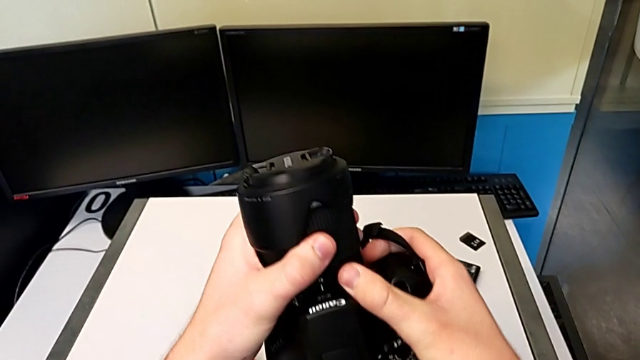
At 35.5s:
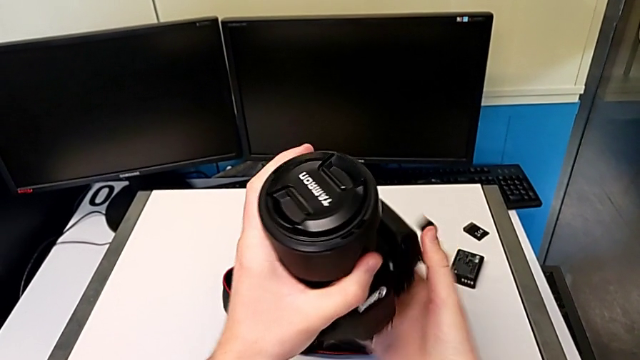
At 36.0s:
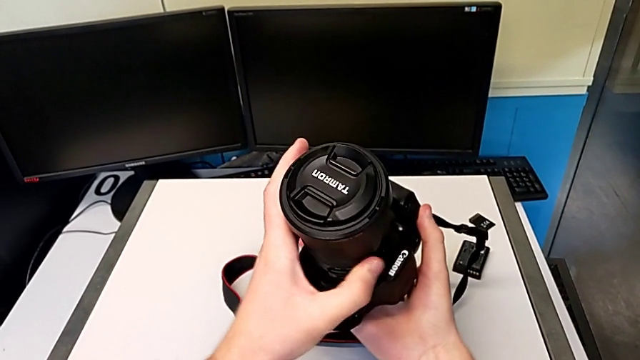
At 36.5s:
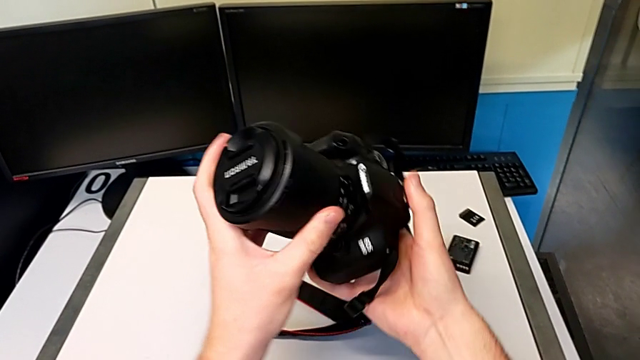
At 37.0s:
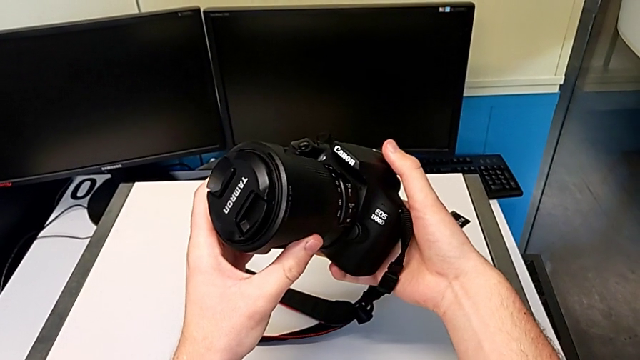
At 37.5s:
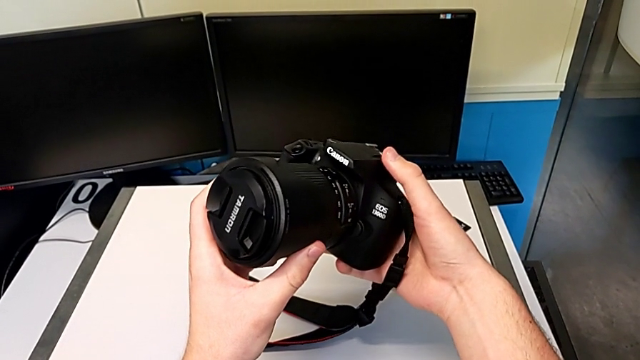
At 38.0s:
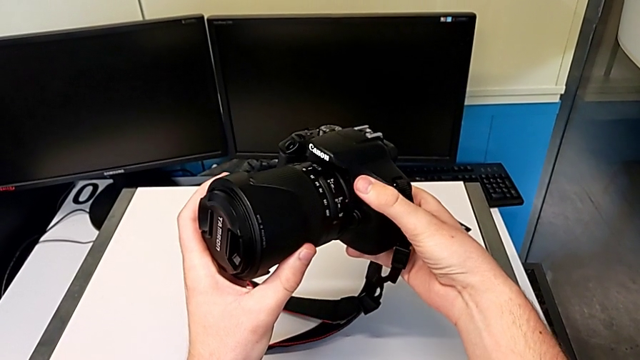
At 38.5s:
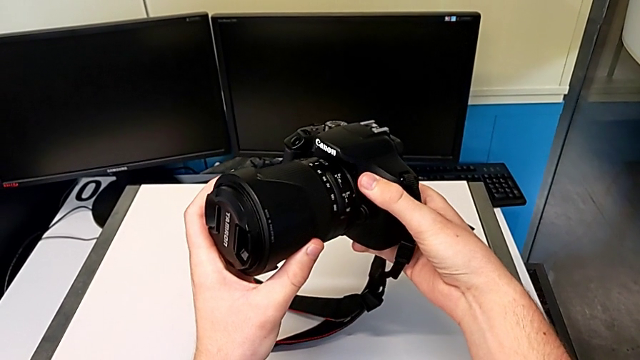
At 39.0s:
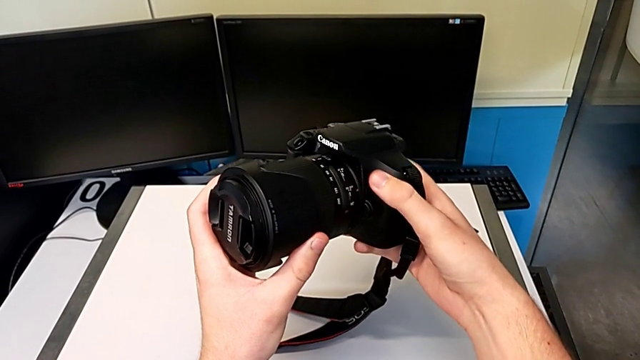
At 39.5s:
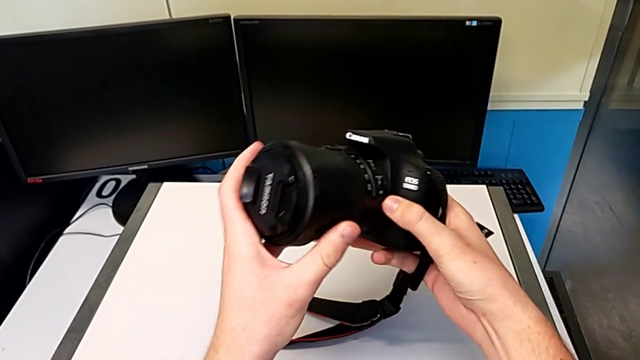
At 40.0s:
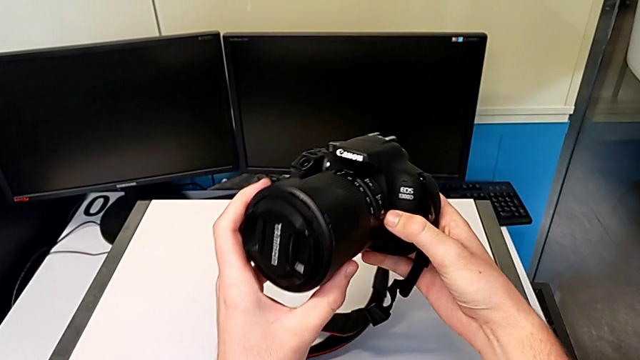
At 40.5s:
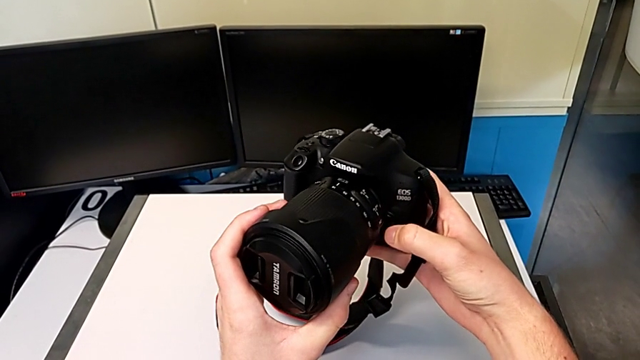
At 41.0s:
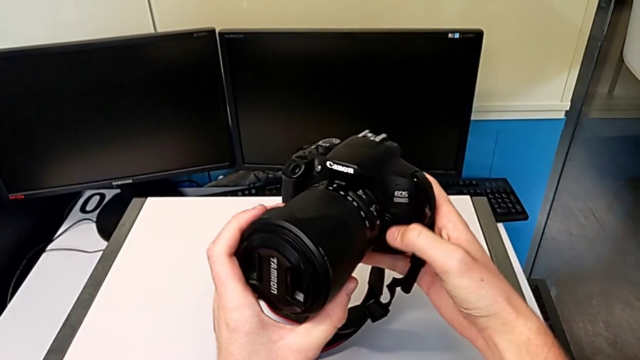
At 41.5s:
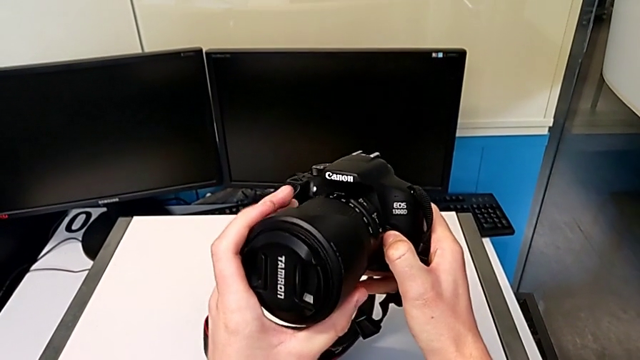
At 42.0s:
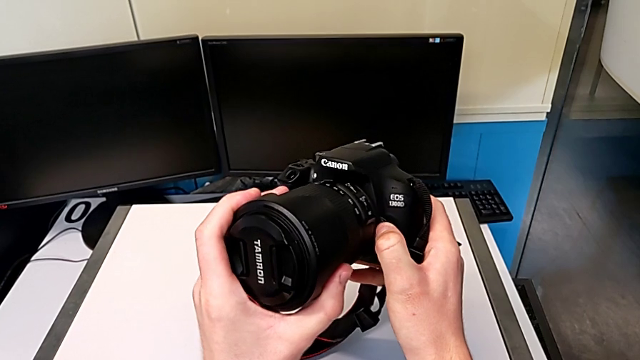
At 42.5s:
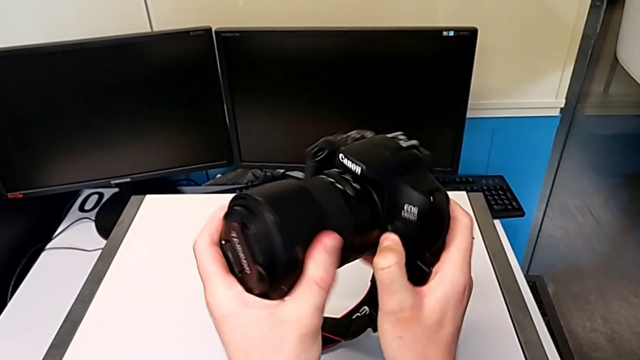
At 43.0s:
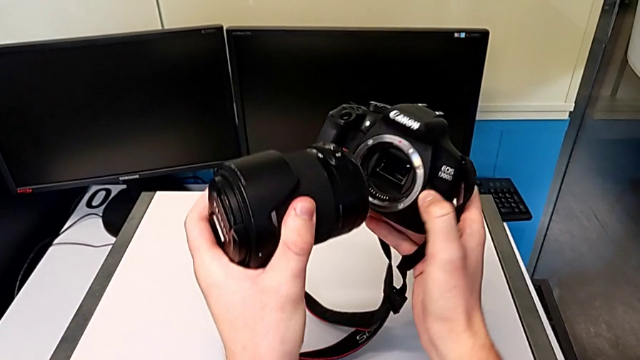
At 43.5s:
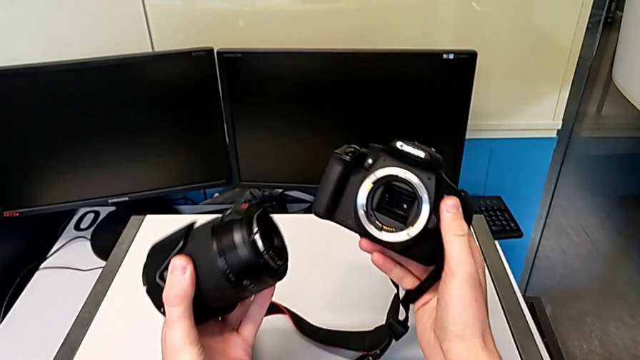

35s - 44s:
The camera wearer is detaching the lens of the DSLR camera. They rotate the DSLR, inspect it, press the release button and withdraw the lens.

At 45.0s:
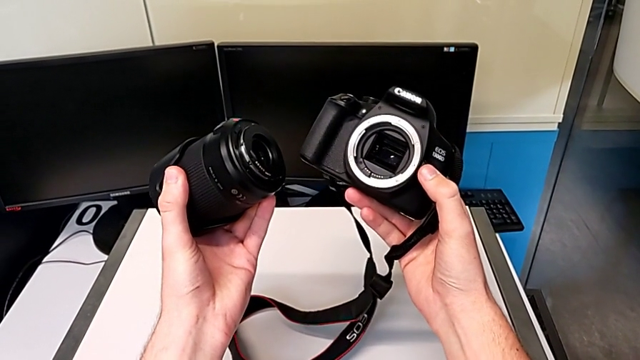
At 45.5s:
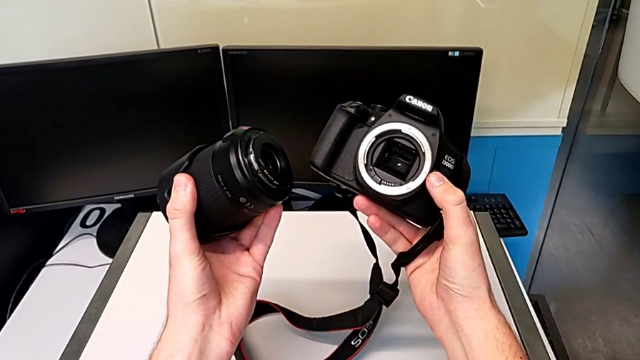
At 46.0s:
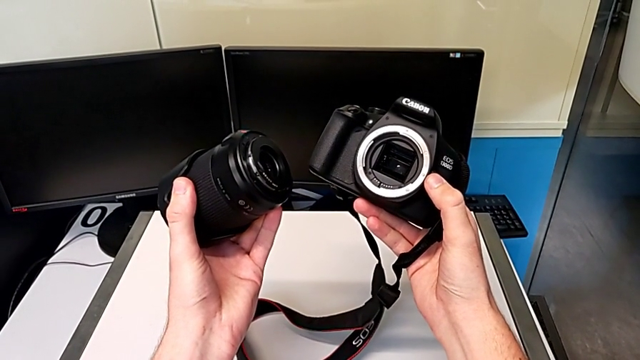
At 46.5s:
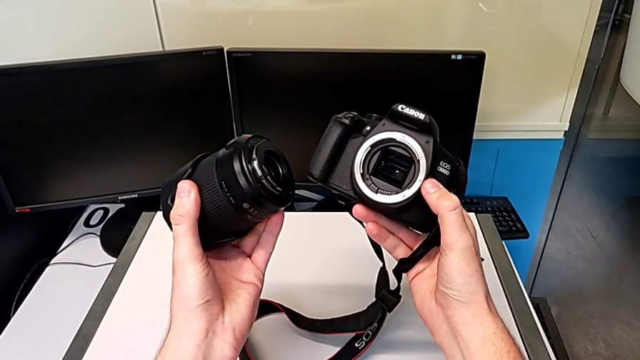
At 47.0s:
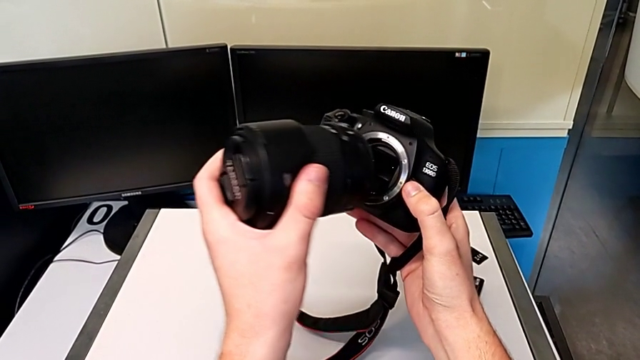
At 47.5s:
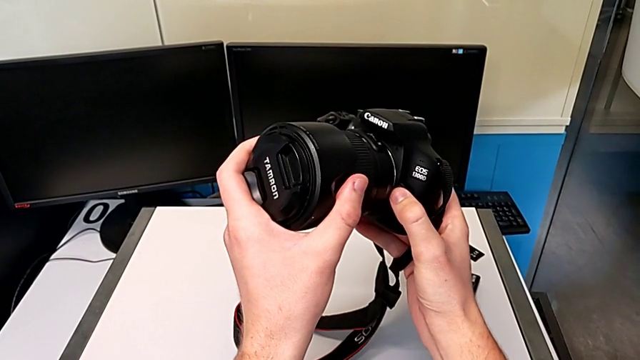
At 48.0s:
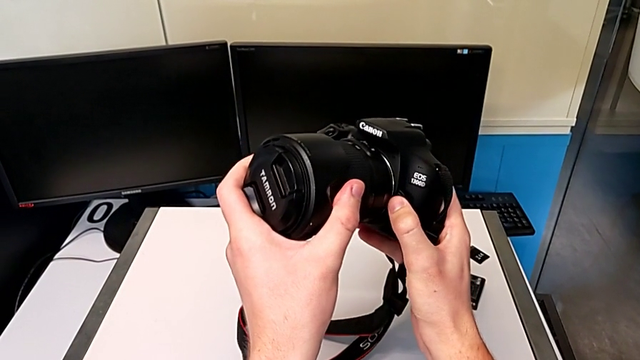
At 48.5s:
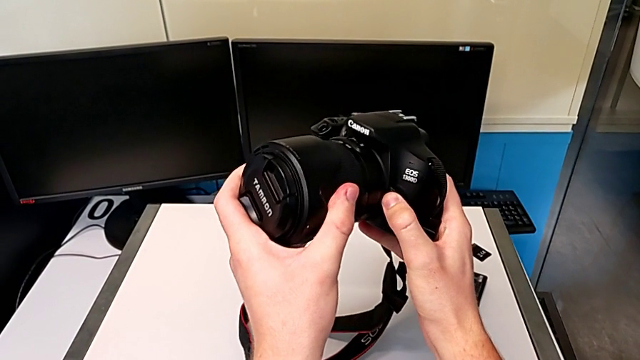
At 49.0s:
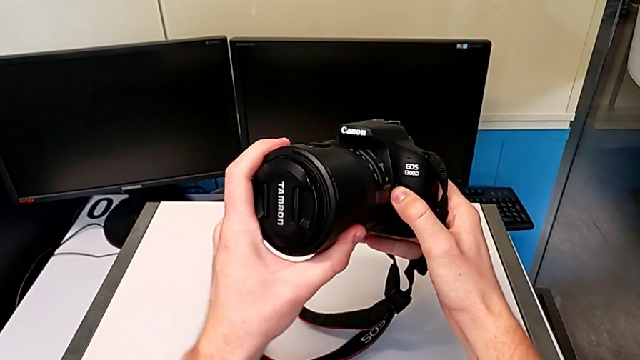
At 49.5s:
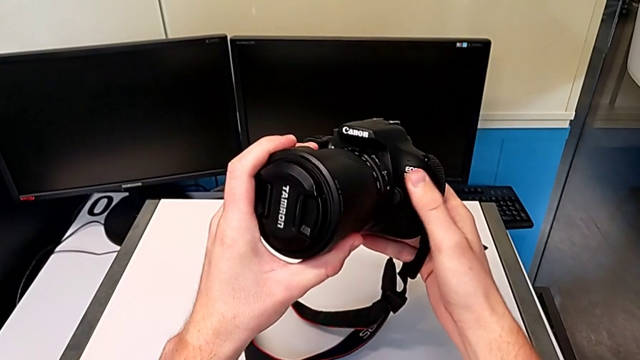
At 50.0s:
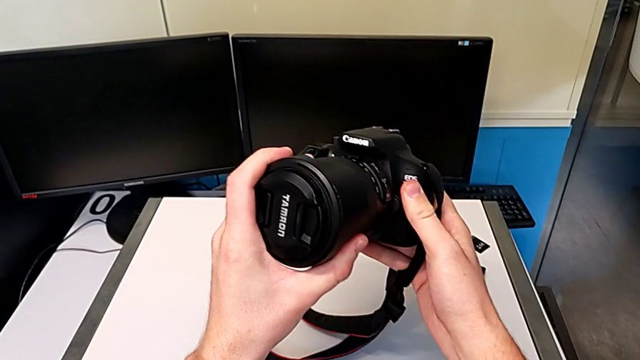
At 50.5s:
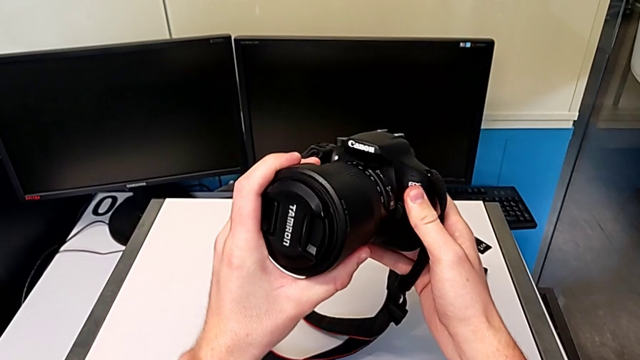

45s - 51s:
The camera wearer attaches the lens to the DSLR camera. They hold the lens, place it and rotate it.

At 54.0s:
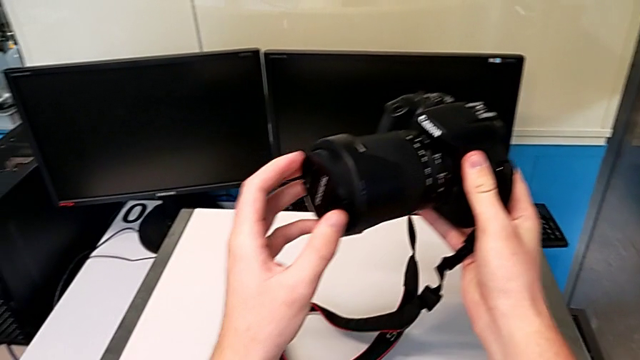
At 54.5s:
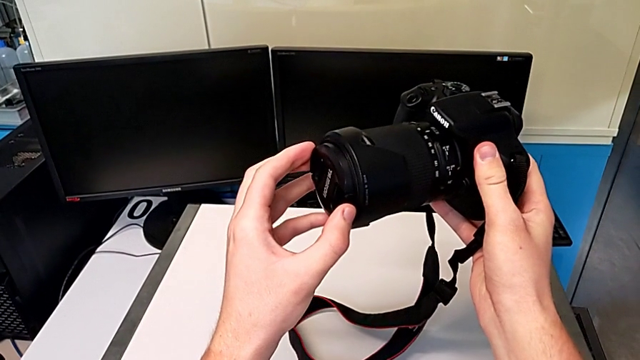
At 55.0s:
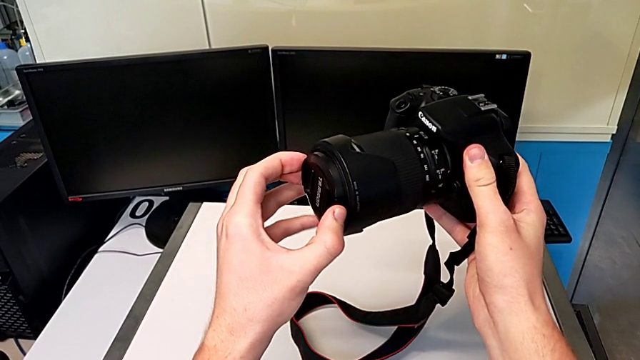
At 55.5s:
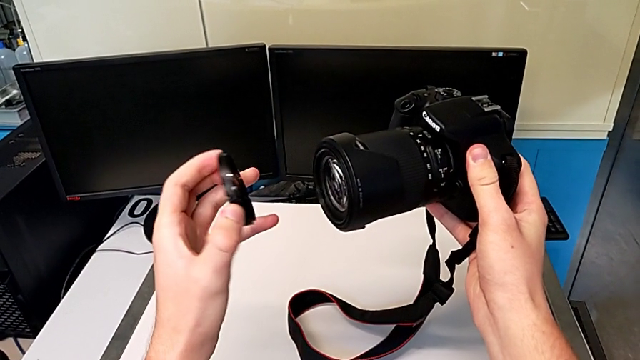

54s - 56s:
The camera wearer detaches the lens cover from the camera. They grab the lens cover and withdraw it.

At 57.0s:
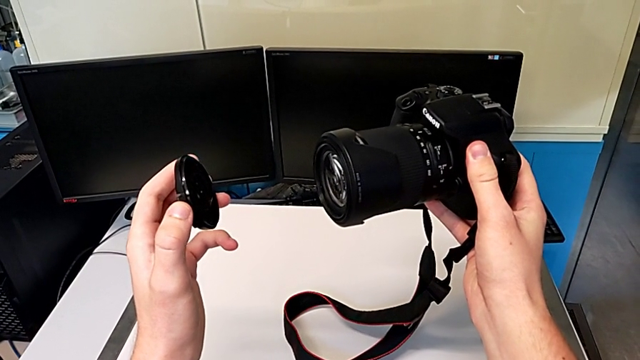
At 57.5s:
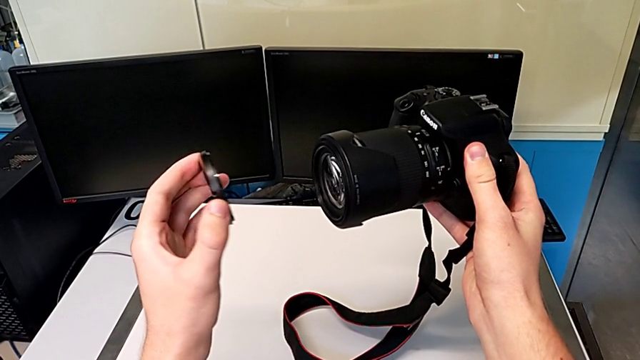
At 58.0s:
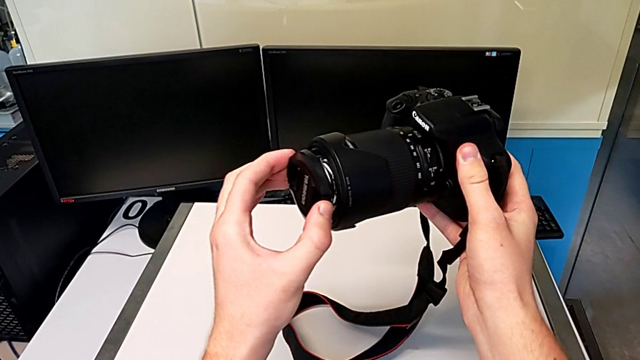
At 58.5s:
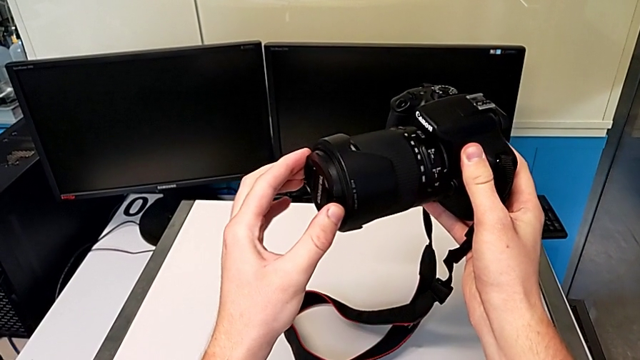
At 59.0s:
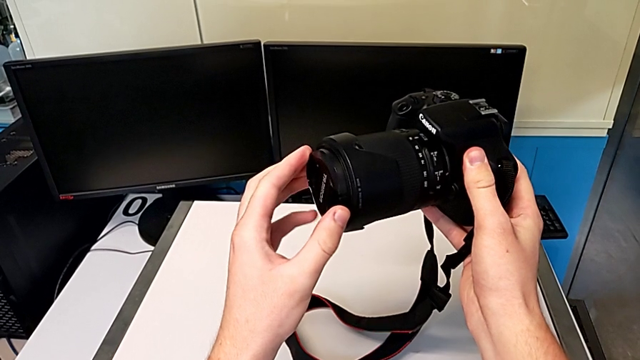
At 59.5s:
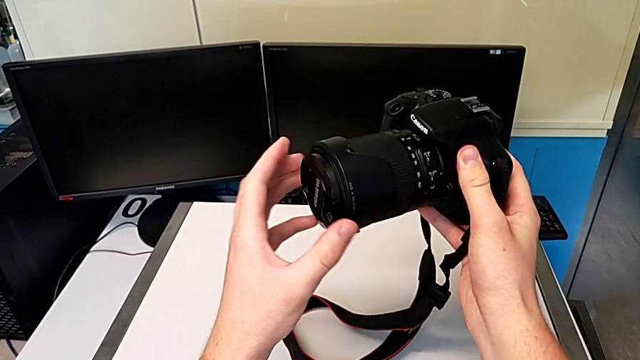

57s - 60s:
The camera wearer attaches the lens cover to their camera. They insert the lens cover.

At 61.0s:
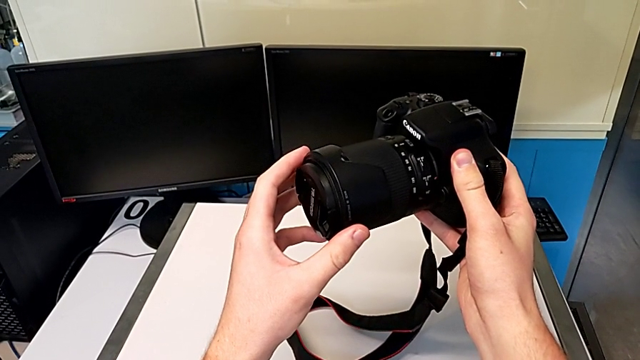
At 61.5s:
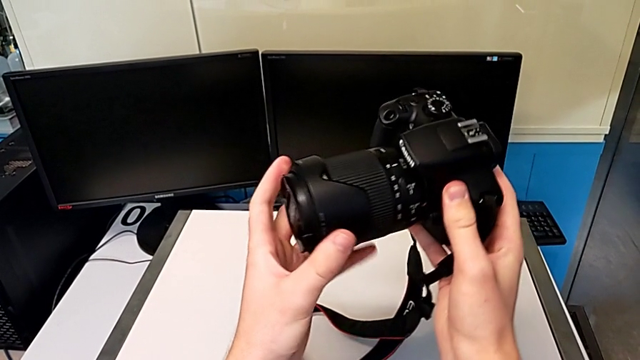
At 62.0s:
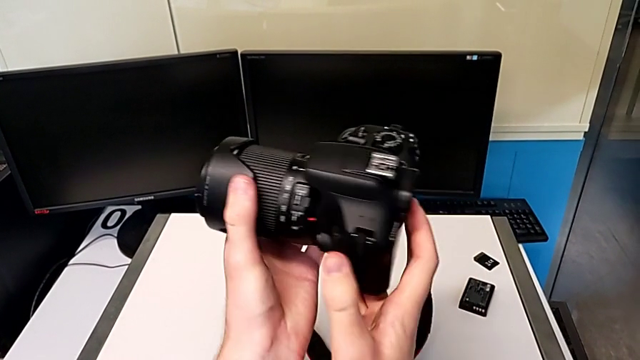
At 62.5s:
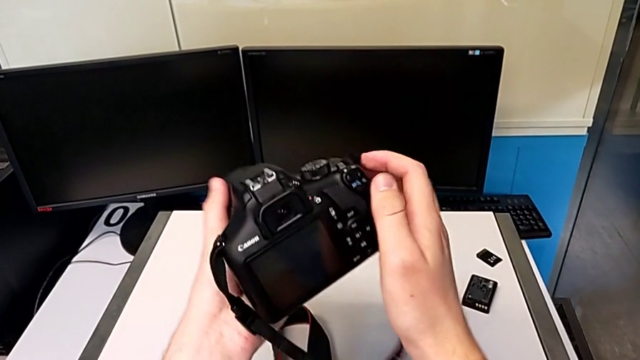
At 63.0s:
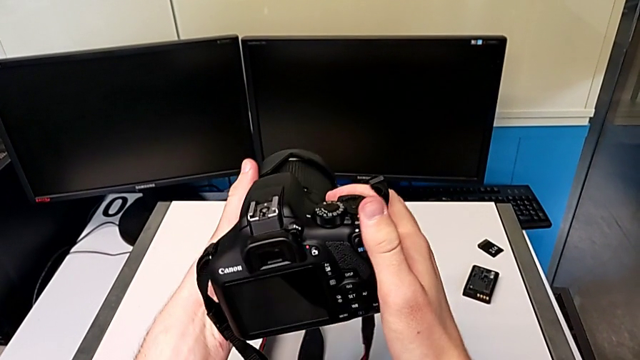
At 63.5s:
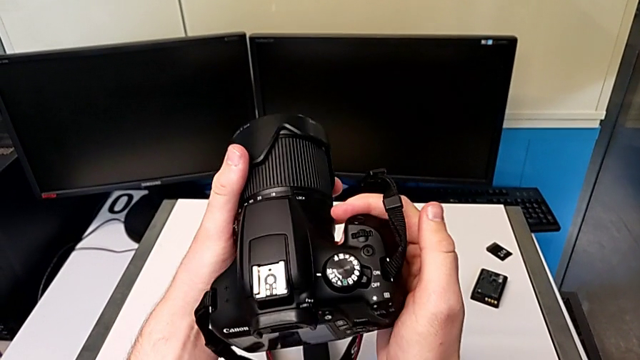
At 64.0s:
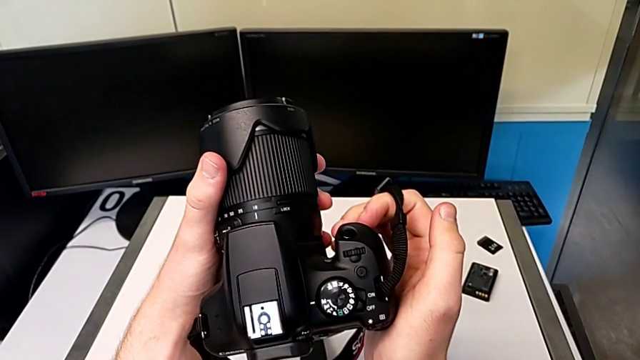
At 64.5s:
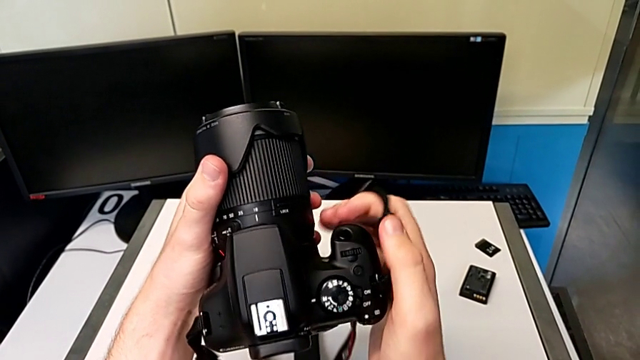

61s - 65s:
The camera wearer is turning on their camera. They rotate the DSLR.
